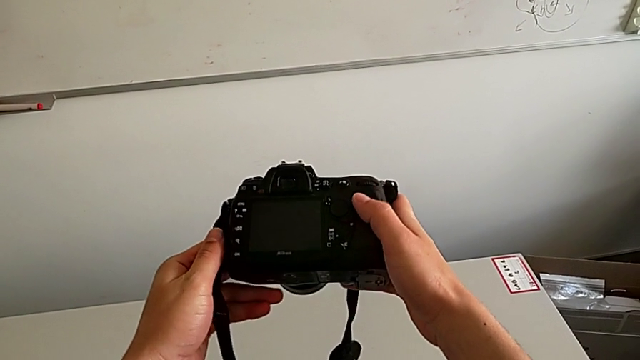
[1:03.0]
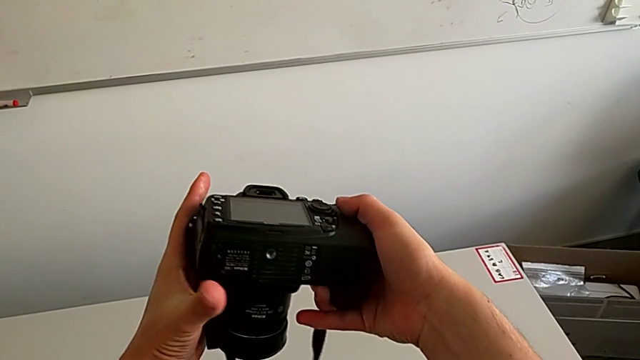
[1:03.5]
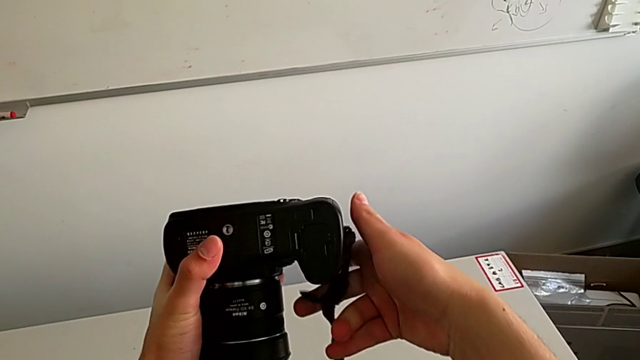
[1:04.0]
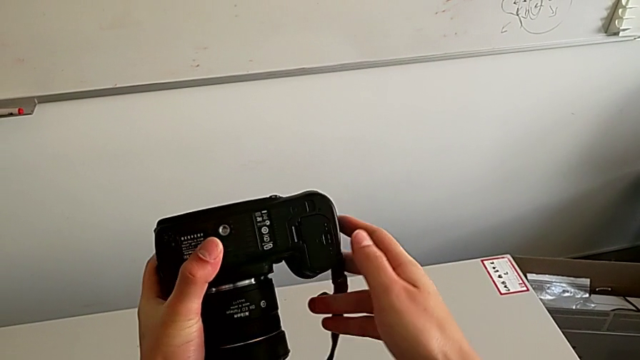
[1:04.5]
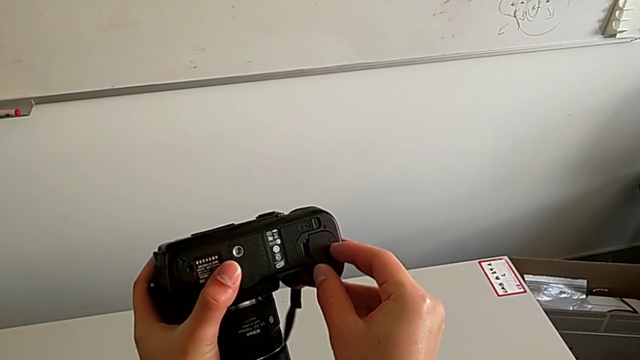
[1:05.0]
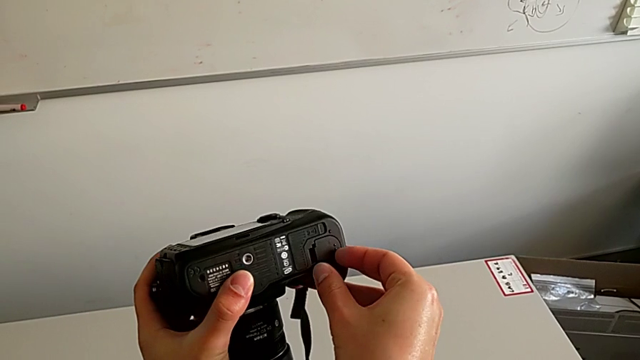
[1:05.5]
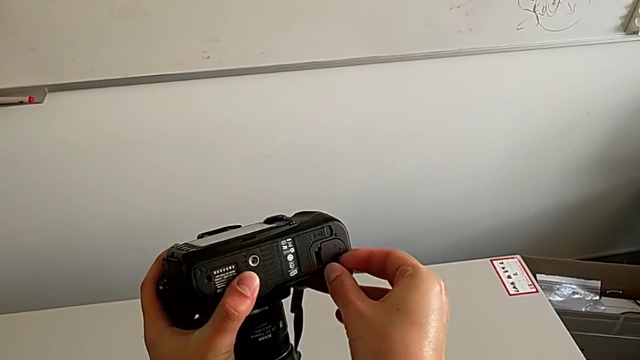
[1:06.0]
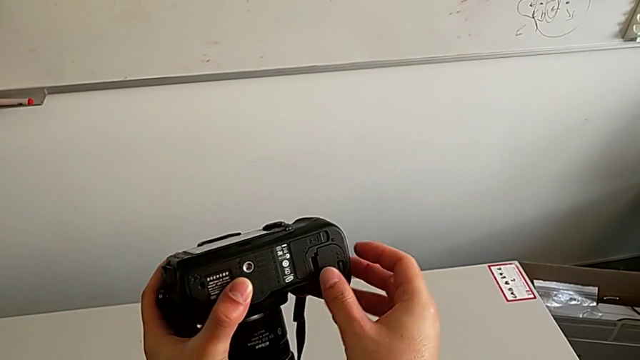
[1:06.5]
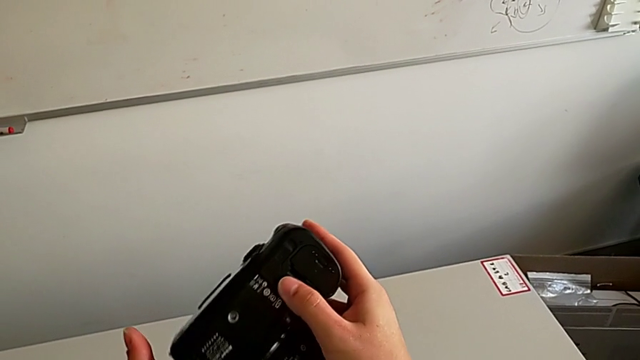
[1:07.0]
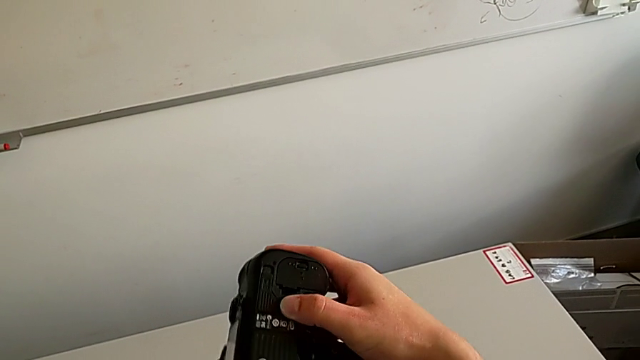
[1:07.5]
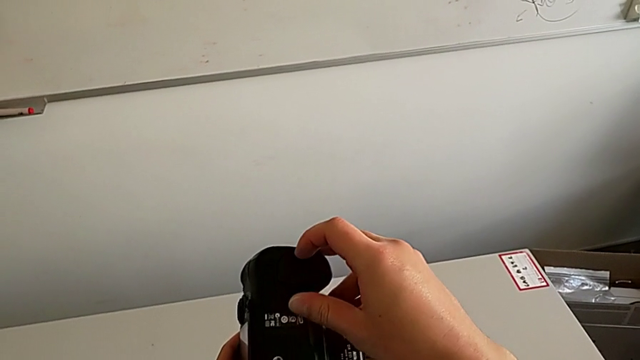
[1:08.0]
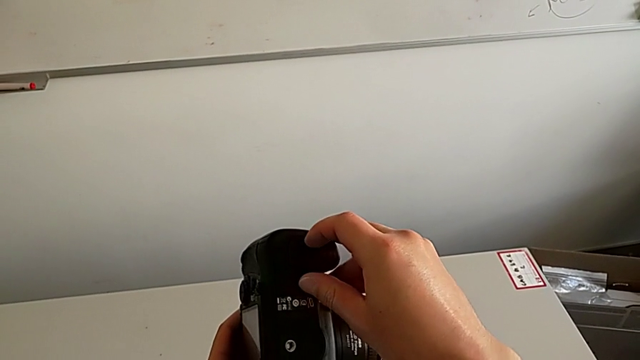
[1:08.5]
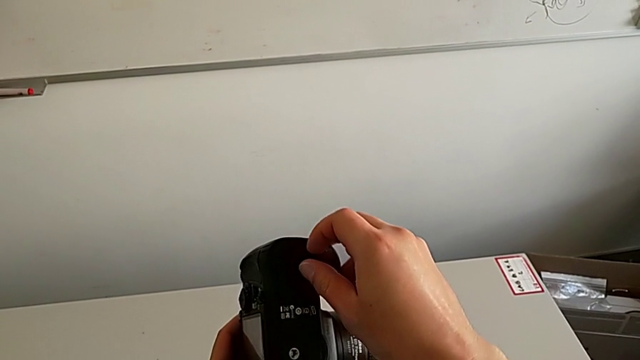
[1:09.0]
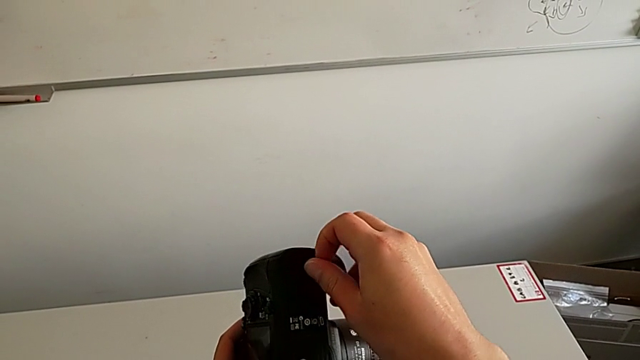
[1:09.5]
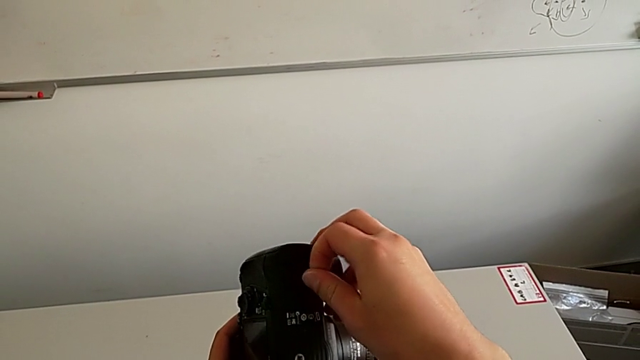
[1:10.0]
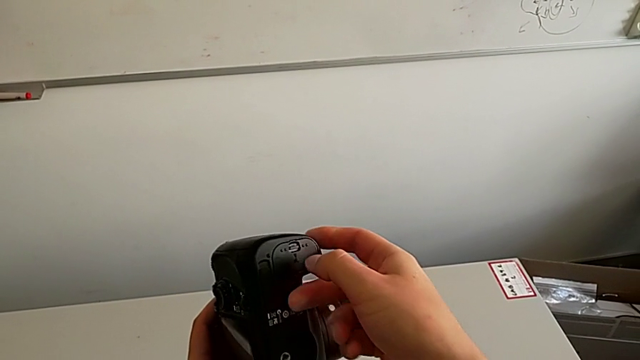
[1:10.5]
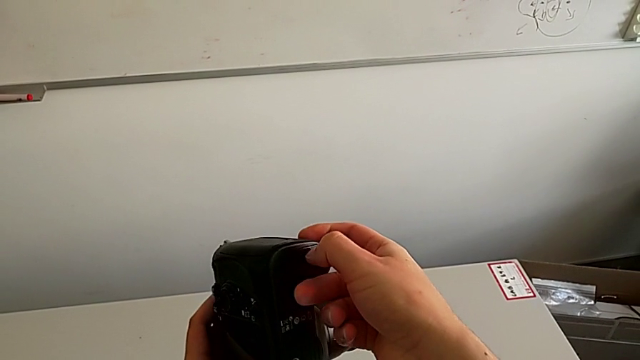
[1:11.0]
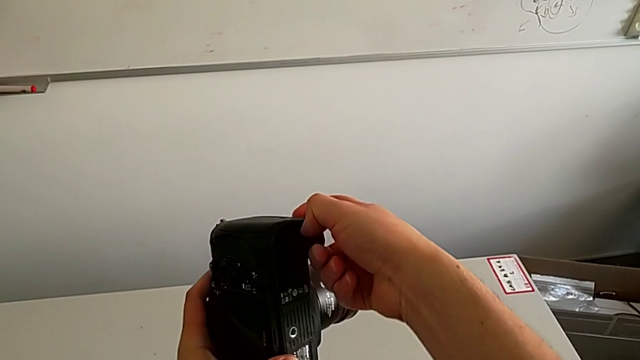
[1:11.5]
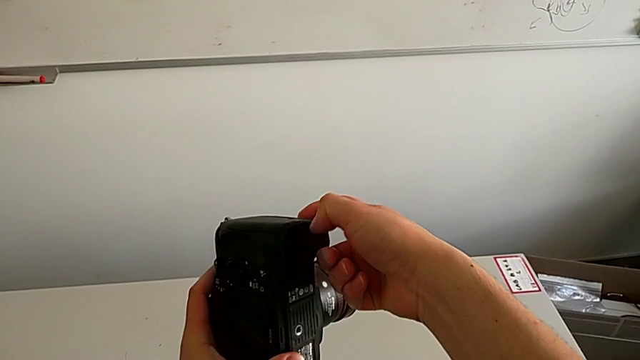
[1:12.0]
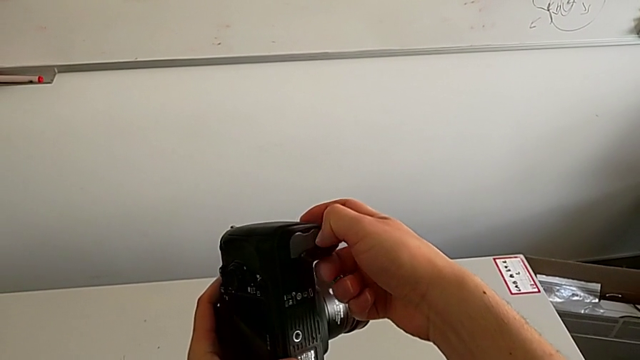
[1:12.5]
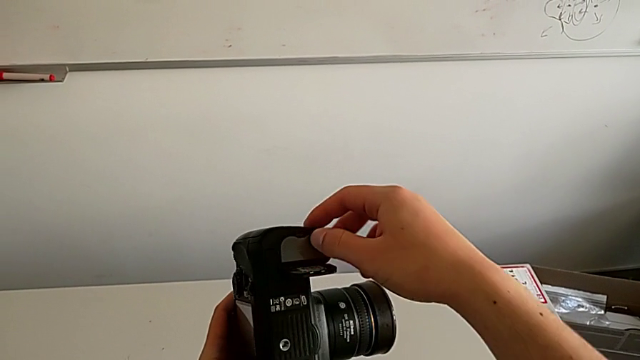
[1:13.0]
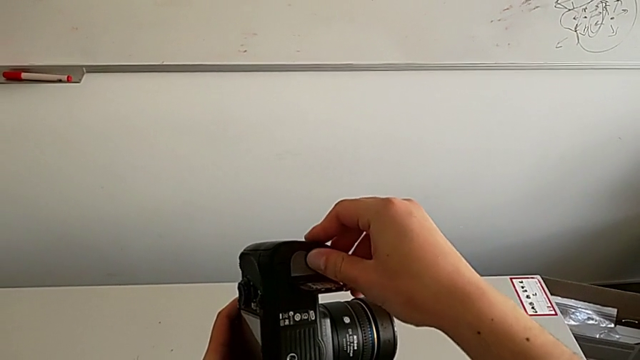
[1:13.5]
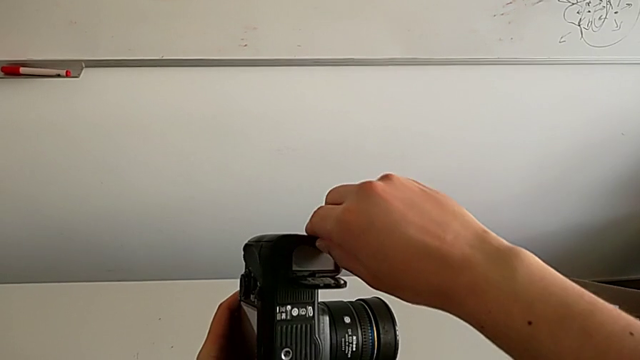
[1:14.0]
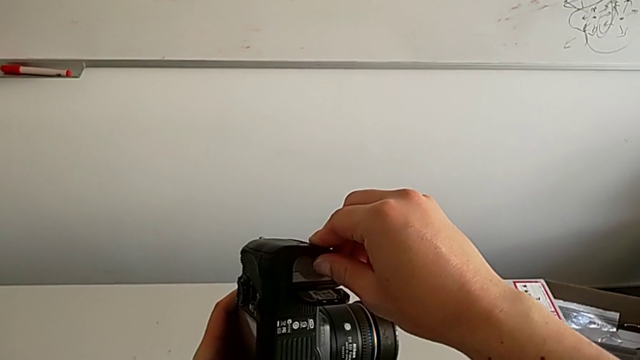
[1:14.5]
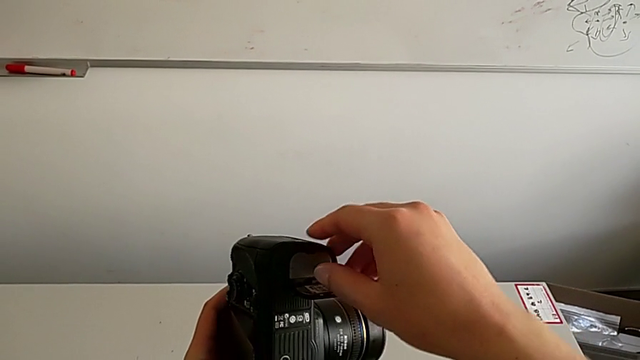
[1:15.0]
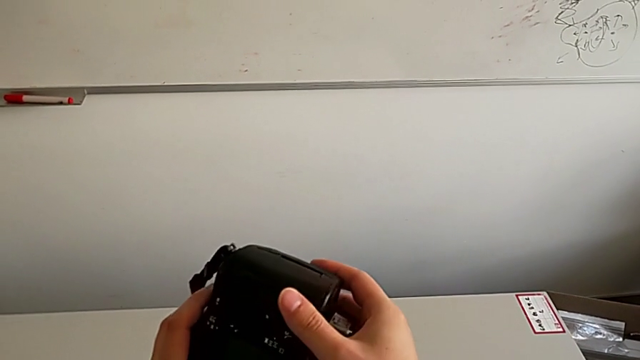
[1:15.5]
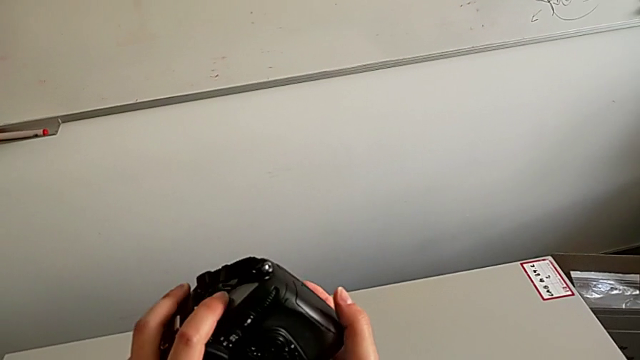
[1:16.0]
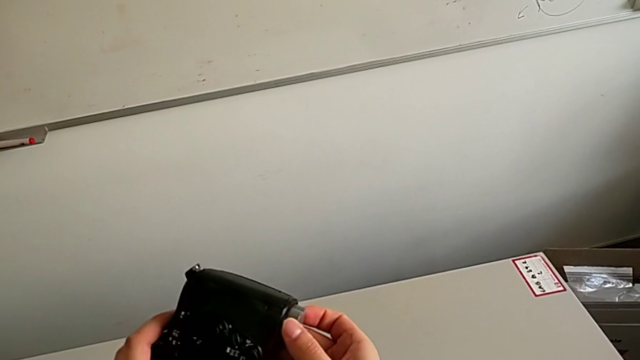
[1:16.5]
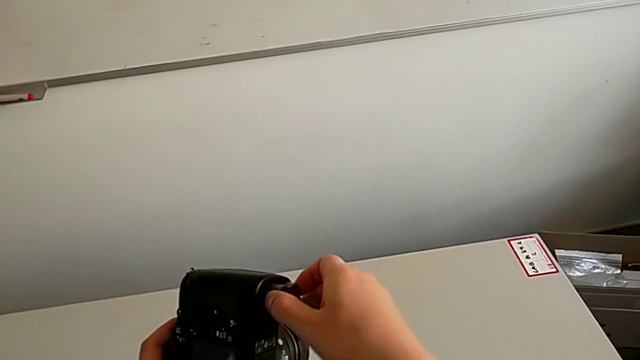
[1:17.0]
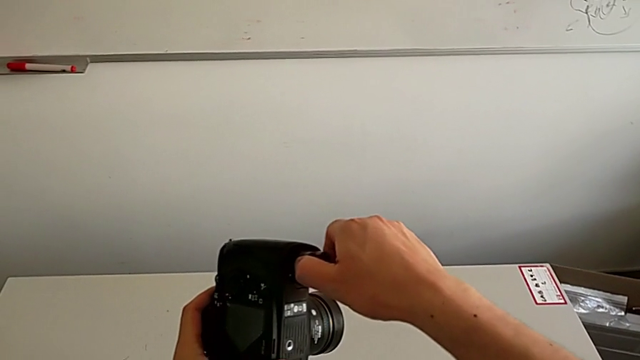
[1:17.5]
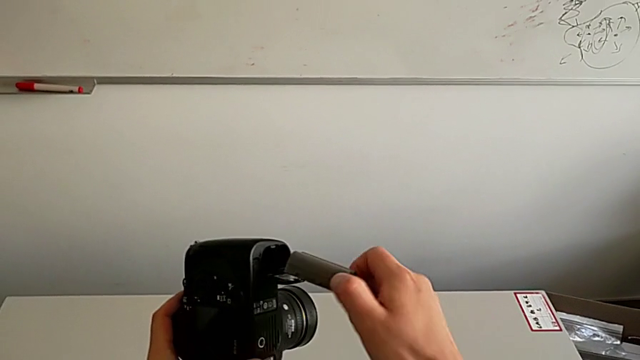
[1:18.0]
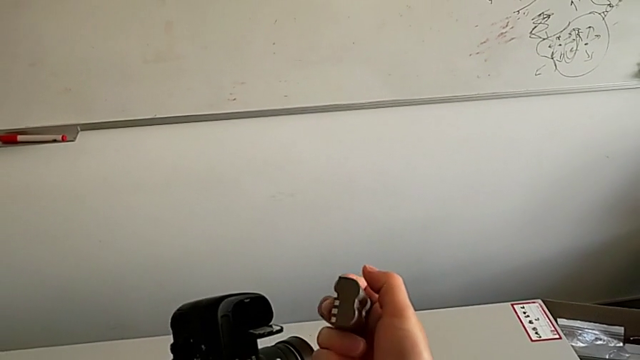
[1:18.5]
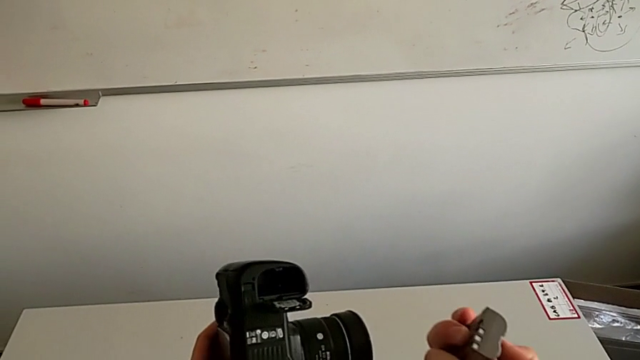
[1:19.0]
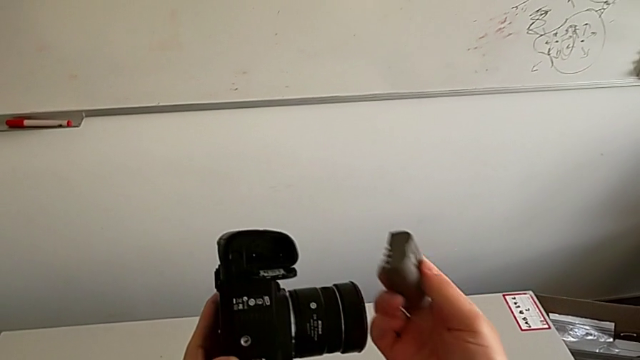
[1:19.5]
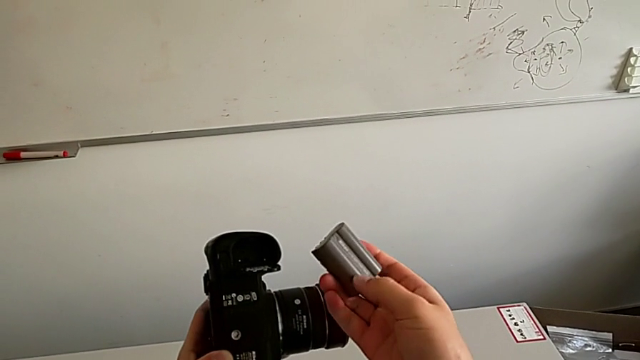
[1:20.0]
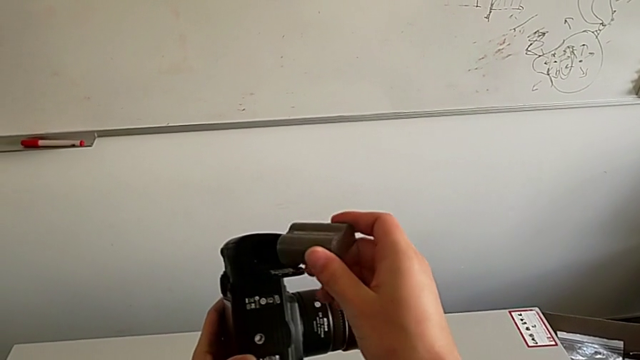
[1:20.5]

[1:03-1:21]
The camera wearer removes the battery. They rotate the DSLR twice, open the battery door and withdraw the battery.

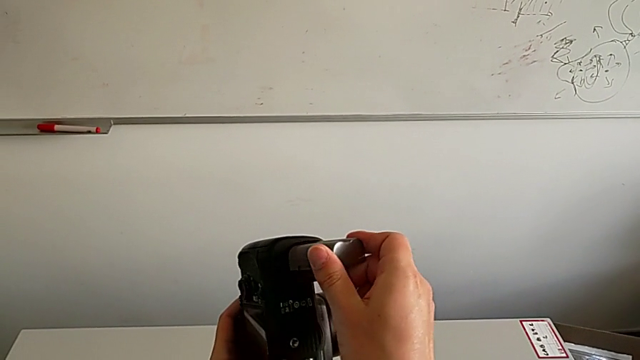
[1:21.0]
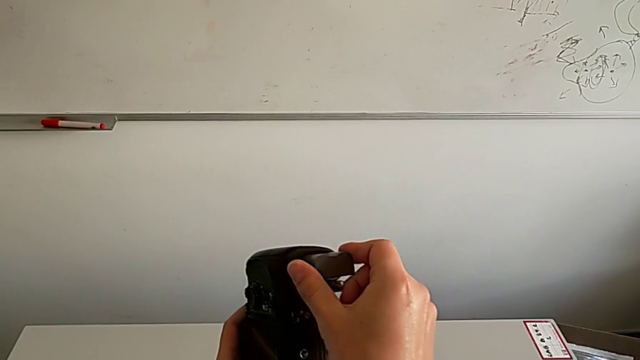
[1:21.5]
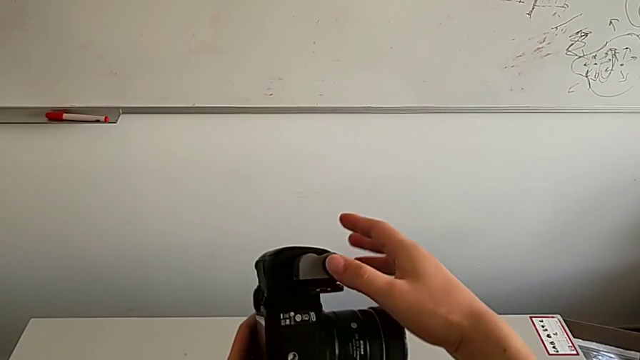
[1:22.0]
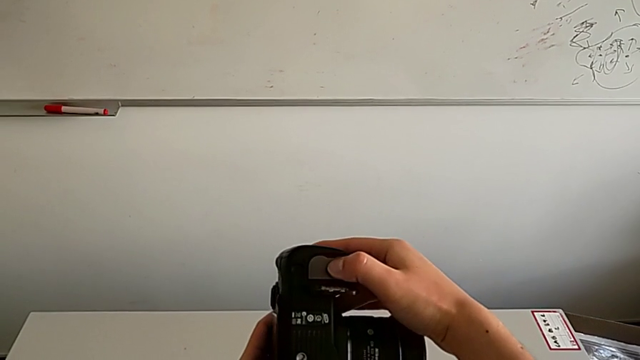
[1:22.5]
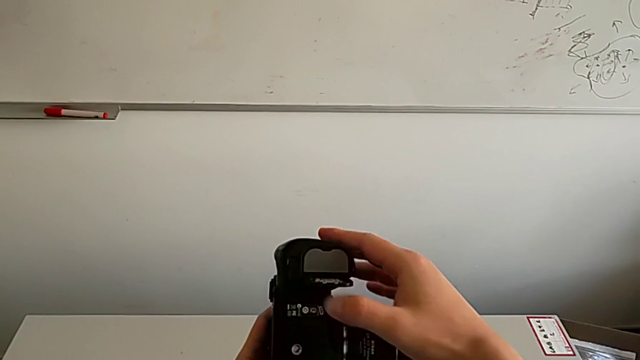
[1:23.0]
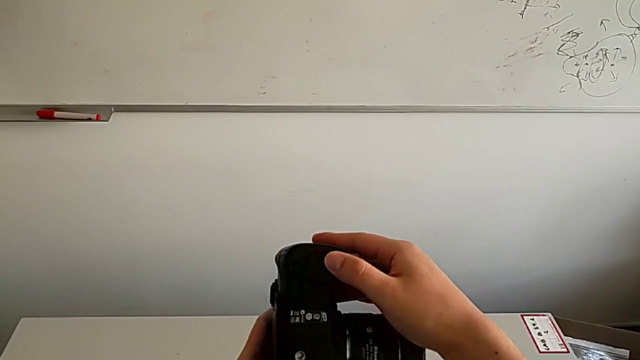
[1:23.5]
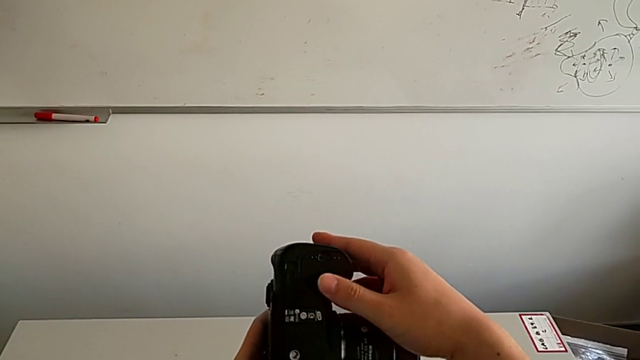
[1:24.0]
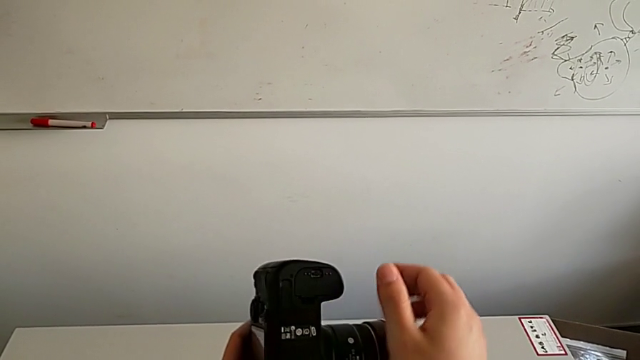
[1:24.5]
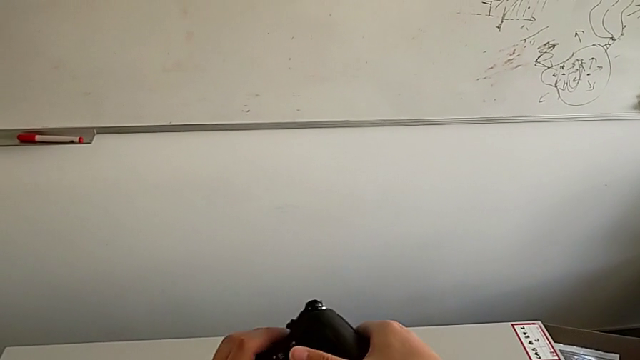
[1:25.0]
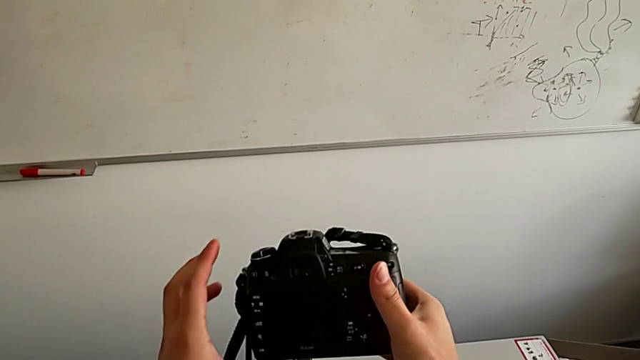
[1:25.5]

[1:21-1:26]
The camera wearer inserts the battery. They insert the battery and close the battery door.
